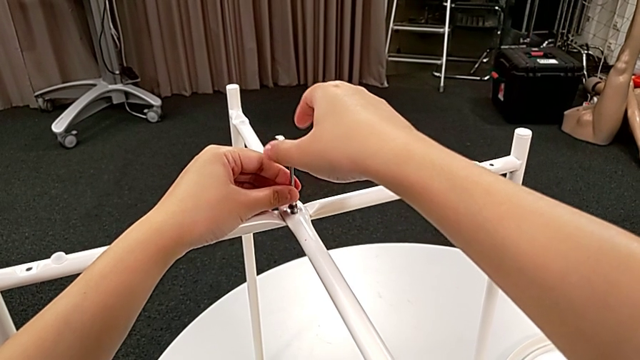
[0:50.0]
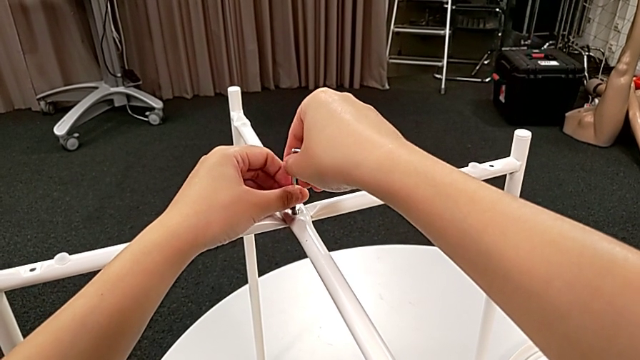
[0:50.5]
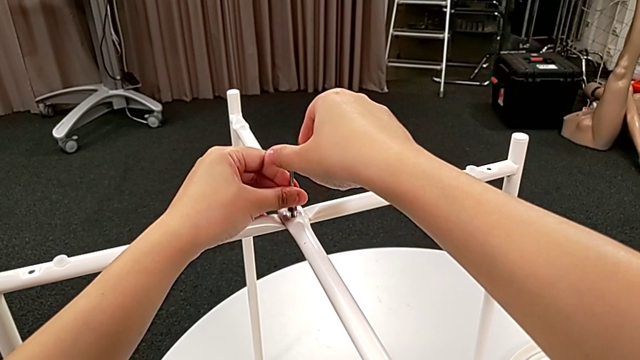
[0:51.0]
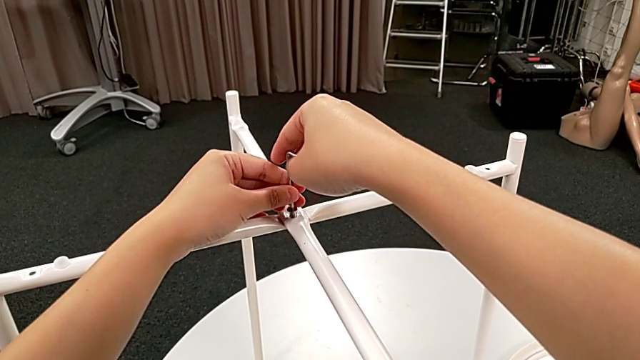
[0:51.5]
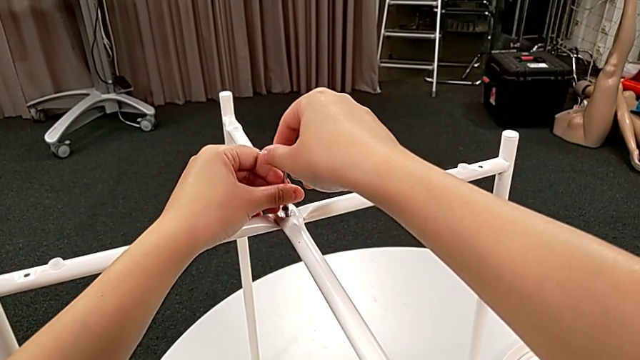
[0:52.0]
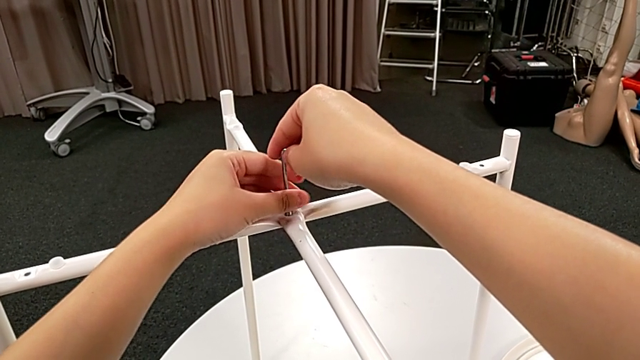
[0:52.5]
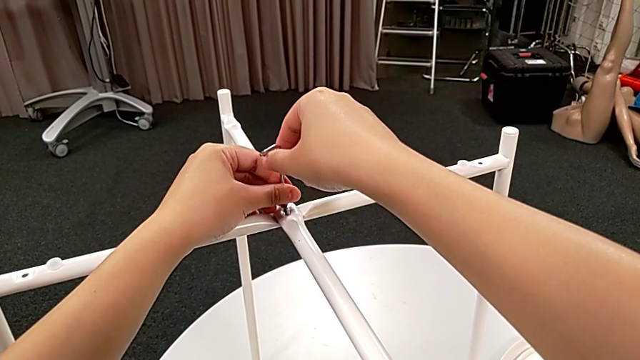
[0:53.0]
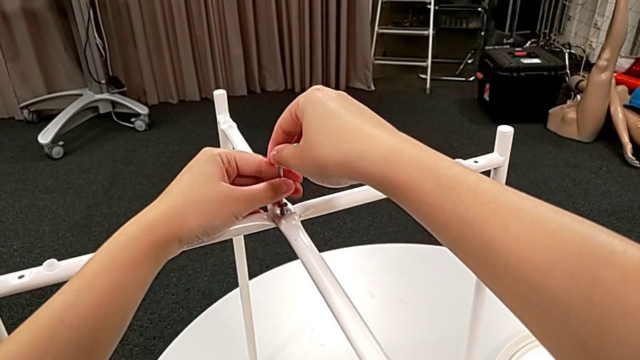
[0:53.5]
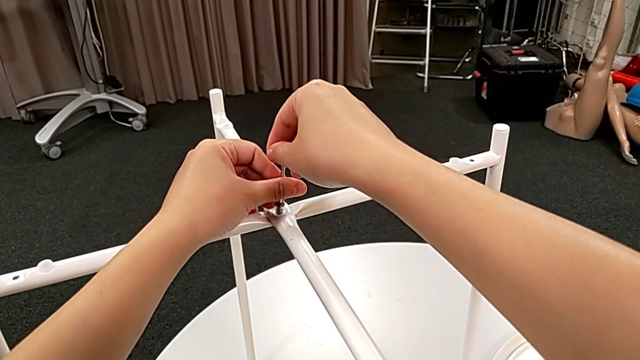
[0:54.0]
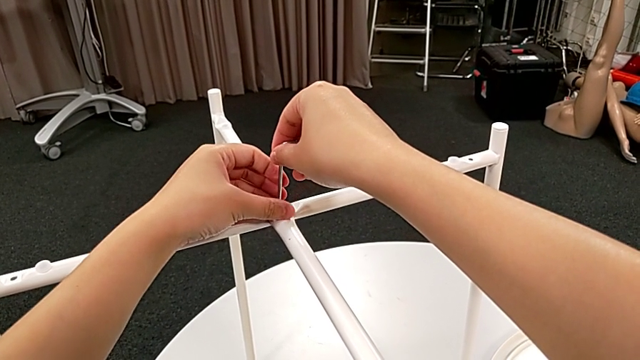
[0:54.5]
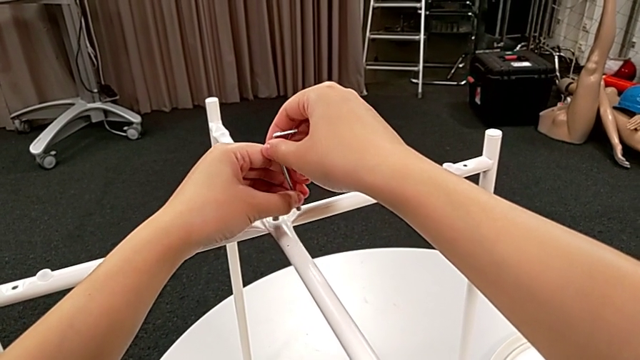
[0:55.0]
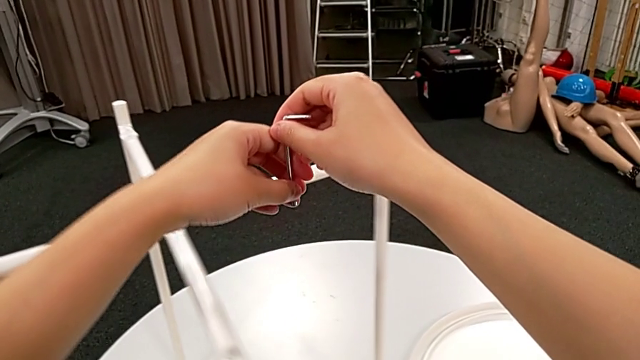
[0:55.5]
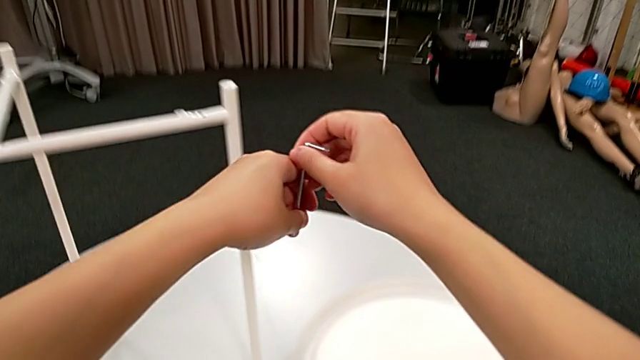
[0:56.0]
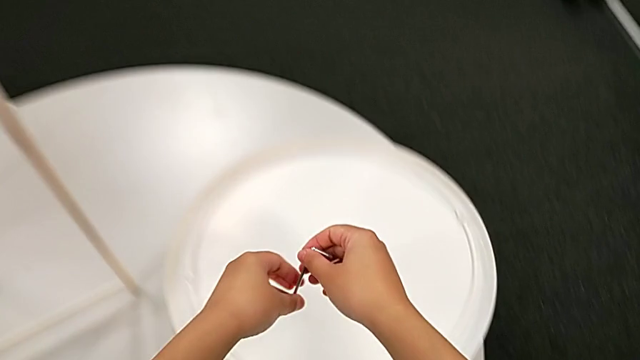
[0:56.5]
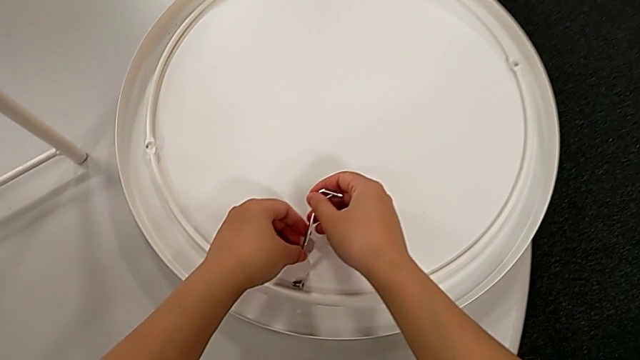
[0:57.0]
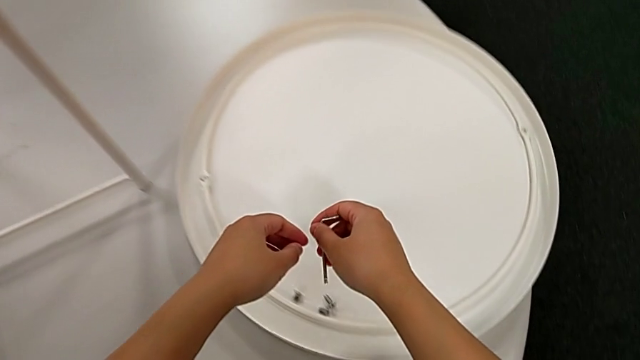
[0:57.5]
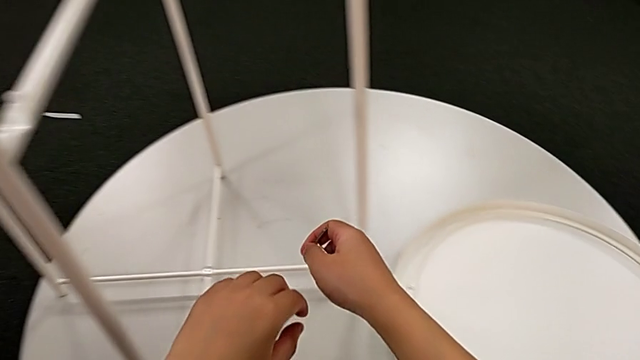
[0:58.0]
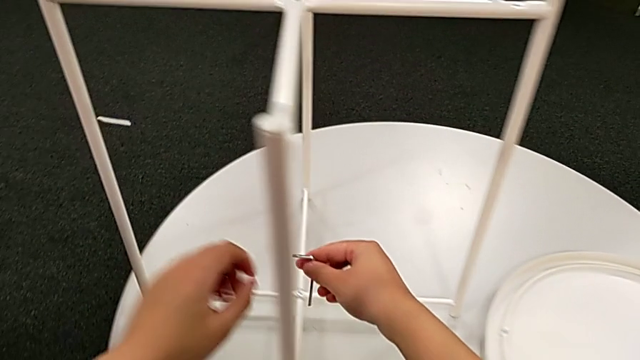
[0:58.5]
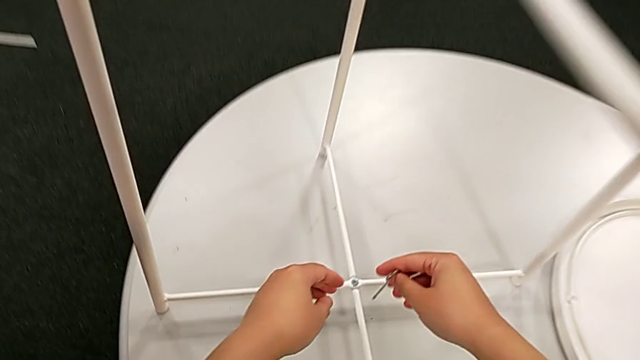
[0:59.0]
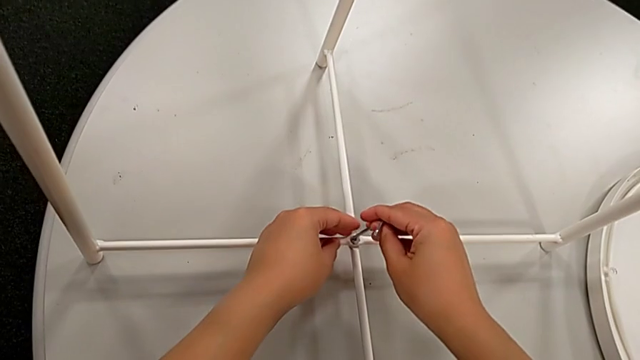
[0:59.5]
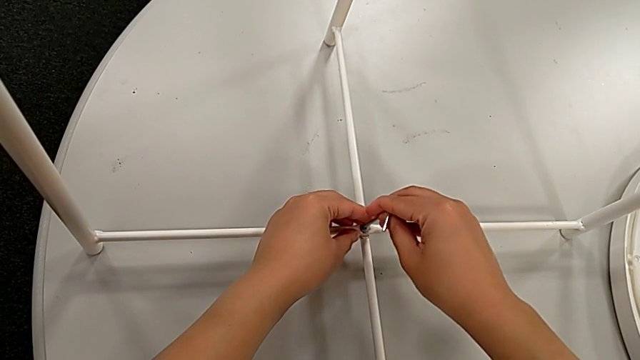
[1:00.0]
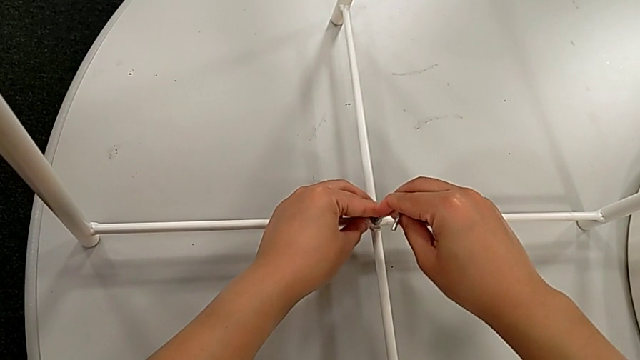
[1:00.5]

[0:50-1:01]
The camera wearer is disassembling the legs. They unscrew the hex socket head, disassemble it with the left hand, withdraw the Allen wrench with the right hand, place the hex socket head with the right hand, approach it and insert the Allen wrench.

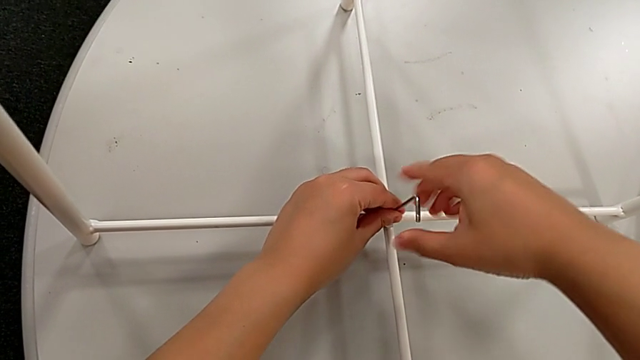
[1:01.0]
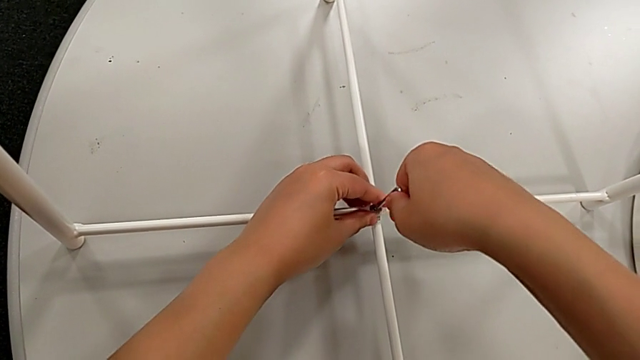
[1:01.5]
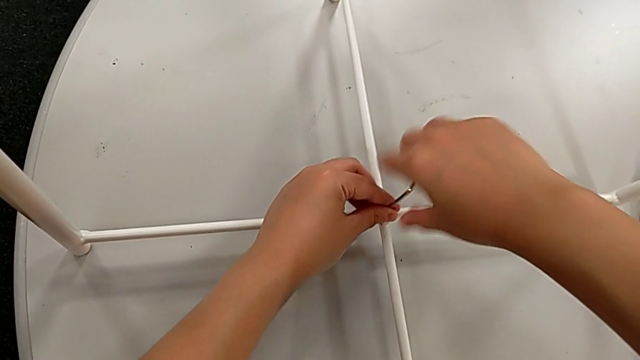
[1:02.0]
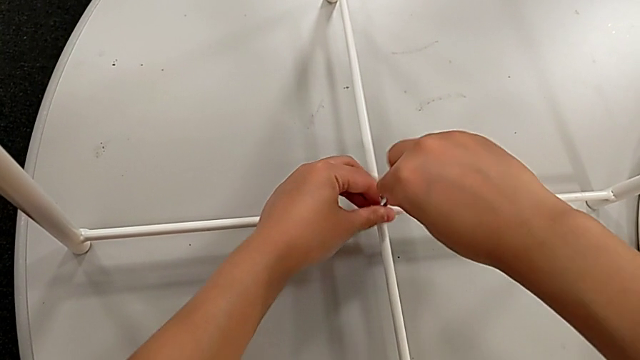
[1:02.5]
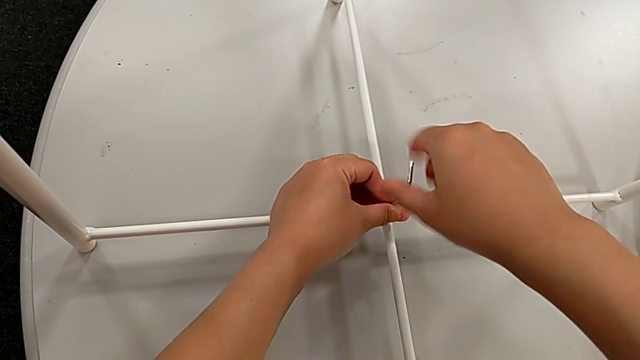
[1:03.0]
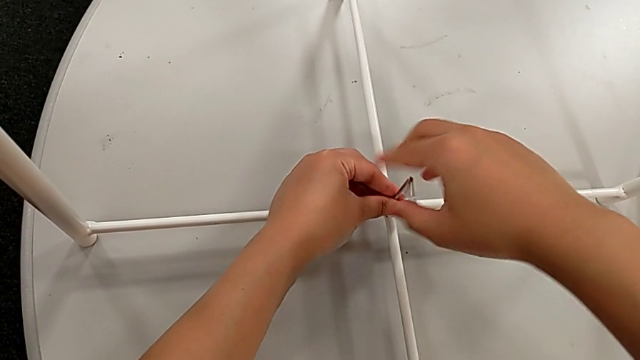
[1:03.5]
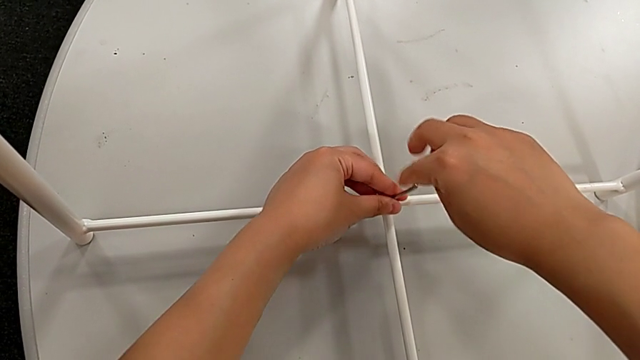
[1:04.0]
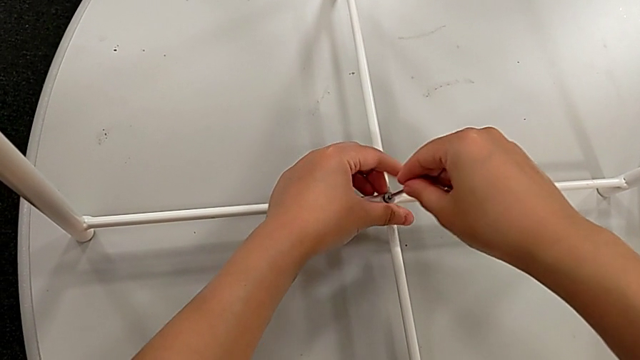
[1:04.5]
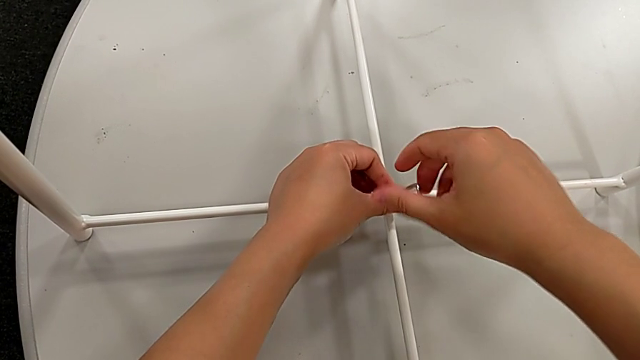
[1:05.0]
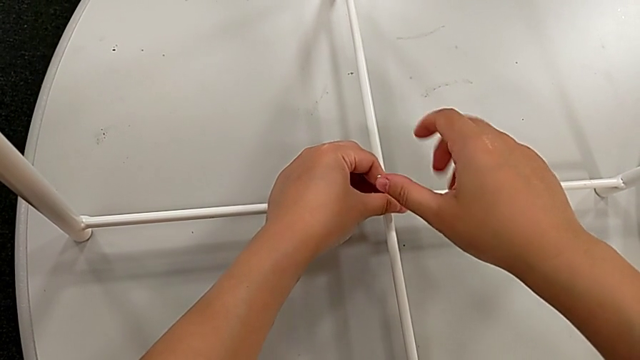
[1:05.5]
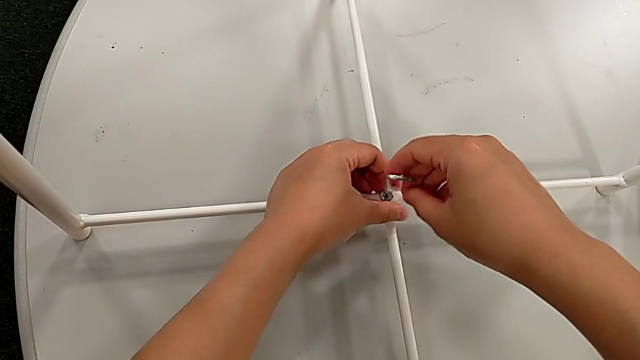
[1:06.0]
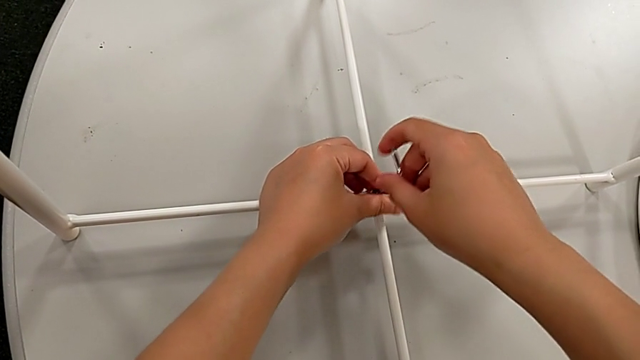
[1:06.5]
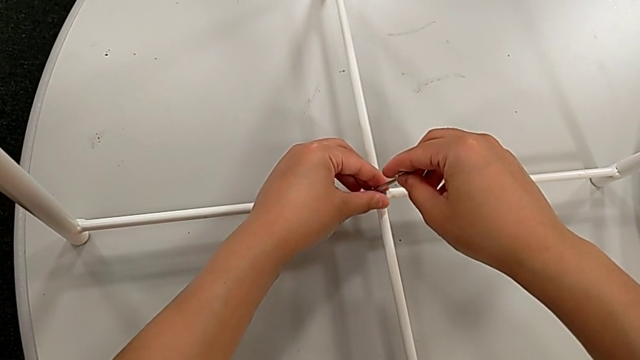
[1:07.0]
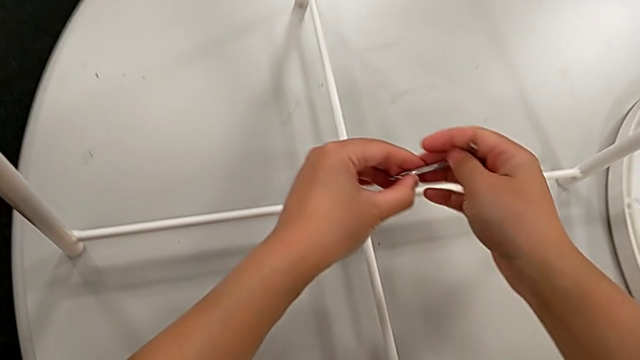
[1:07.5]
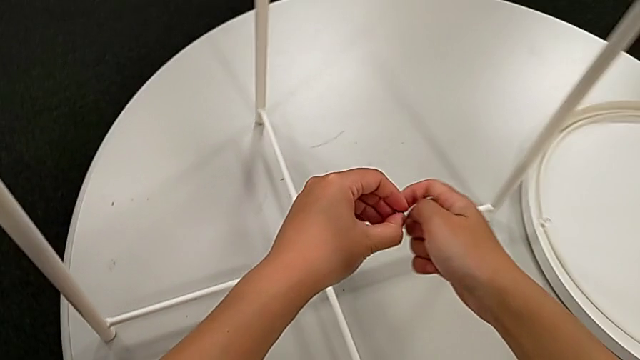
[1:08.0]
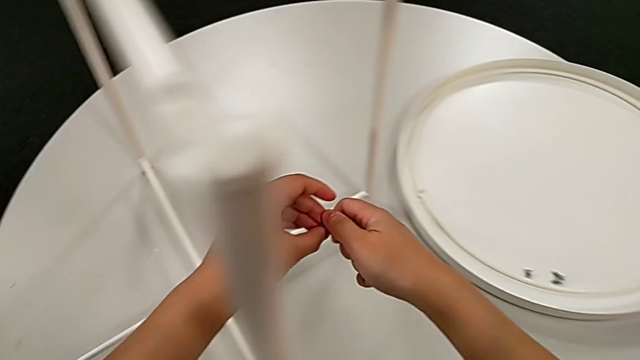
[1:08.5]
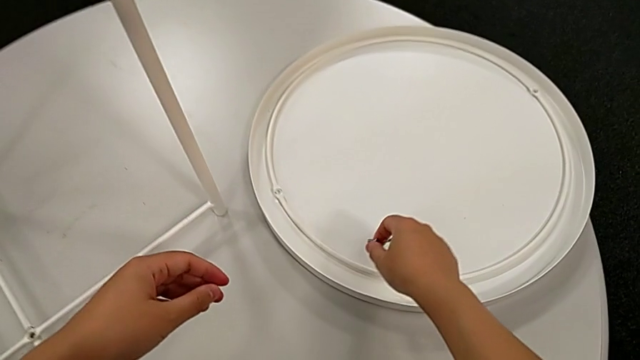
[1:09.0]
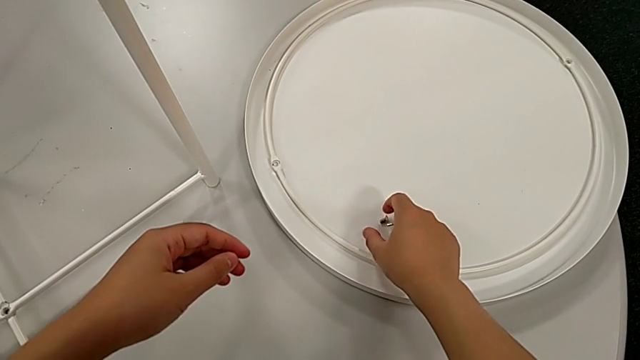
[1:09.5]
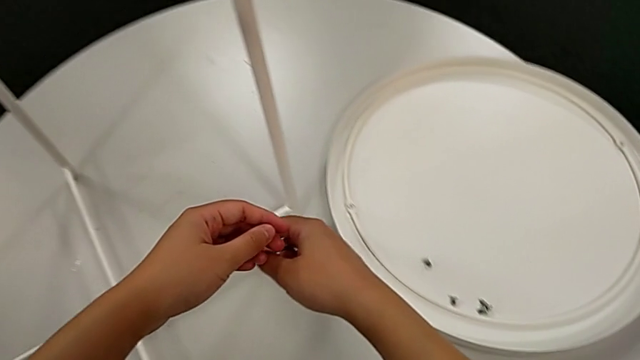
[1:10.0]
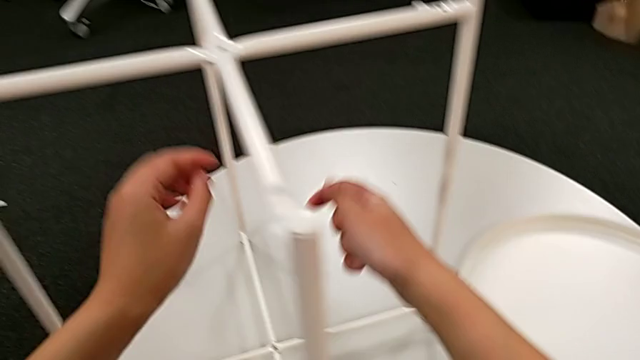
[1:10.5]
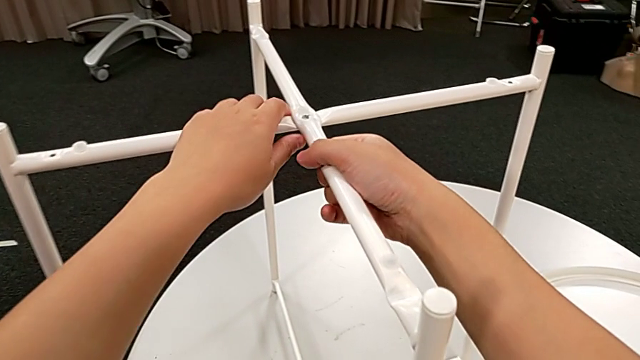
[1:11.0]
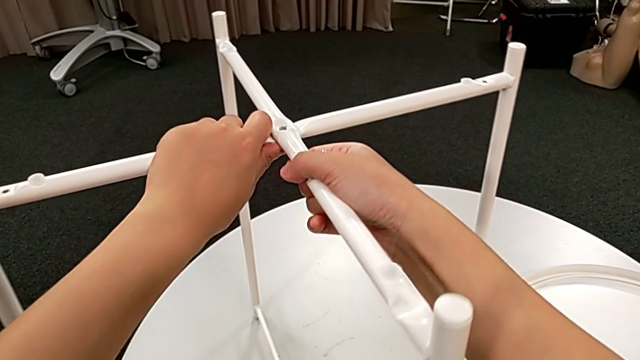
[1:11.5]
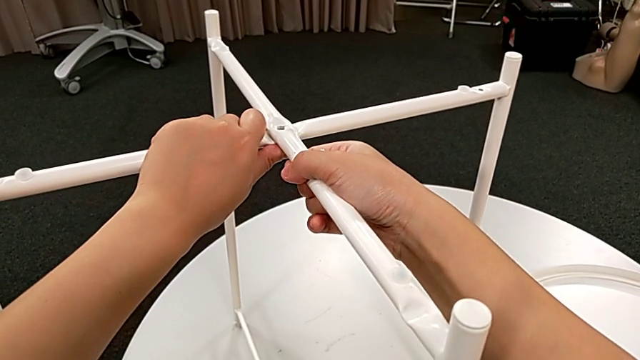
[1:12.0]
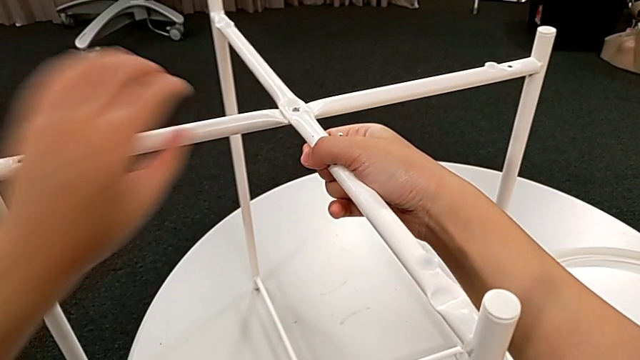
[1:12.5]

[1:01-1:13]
The camera wearer is disassembling the legs. They unscrew the hex socket head, withdraw the Allen wrench with the right hand, disassemble the hex socket head with the left hand, grab it with the left hand, grab it with the right hand, place it with the right hand, approach the leg, grab it and place it.
